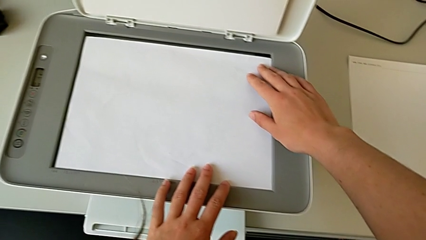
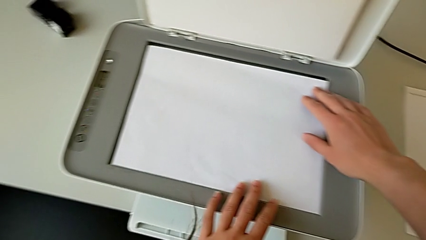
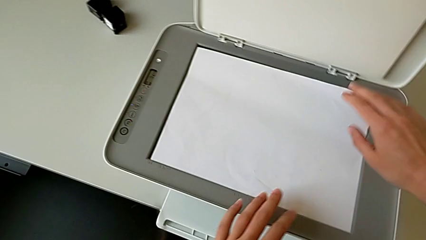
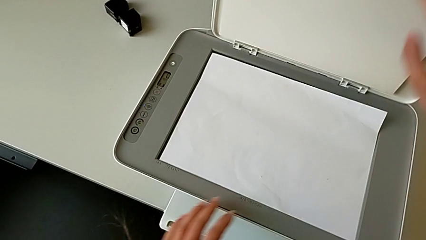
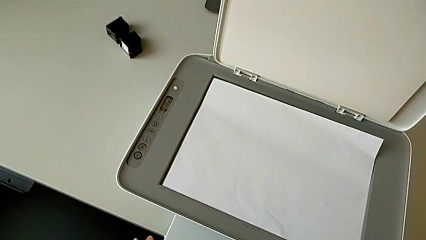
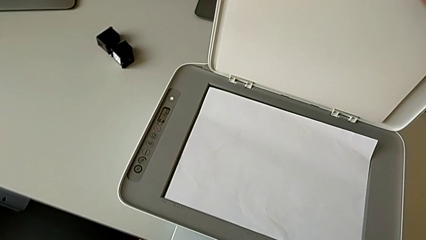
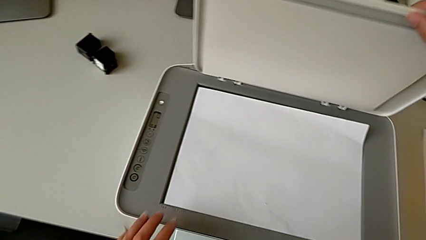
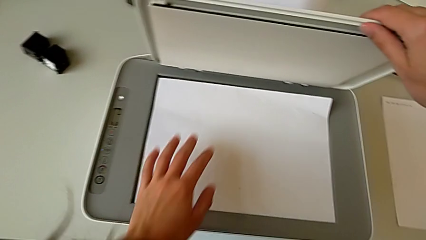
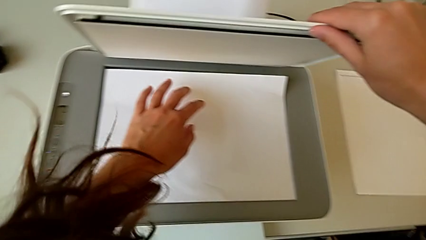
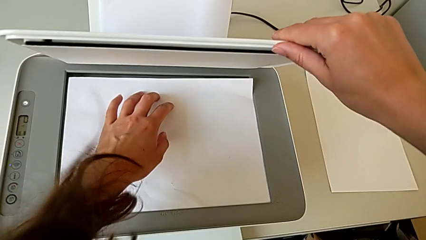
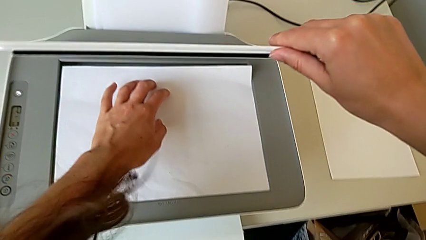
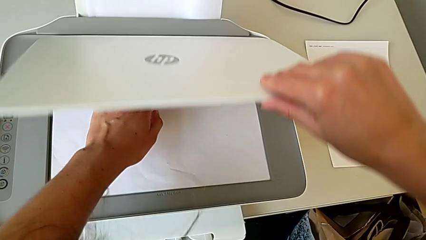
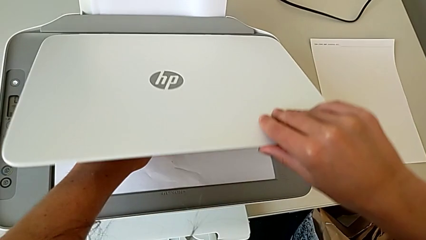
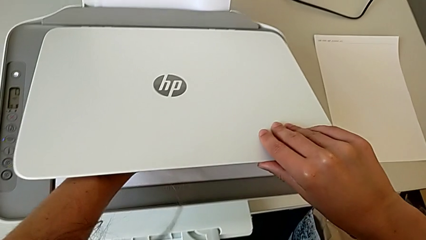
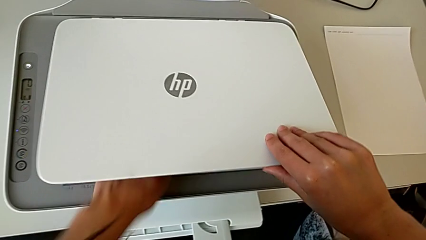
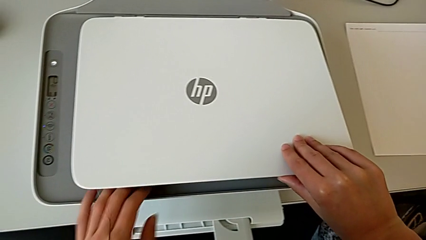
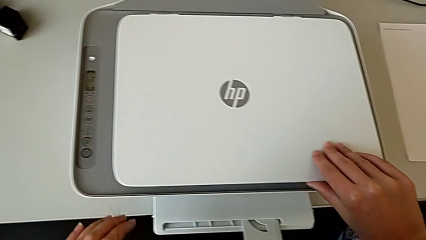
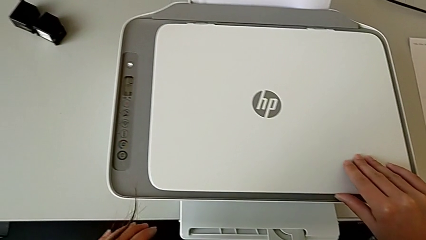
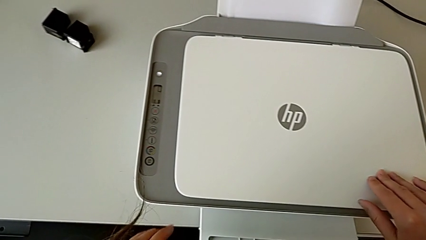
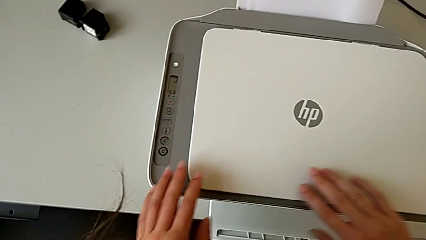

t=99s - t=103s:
The camera wearer is inserting the paper. They close the copy gate.

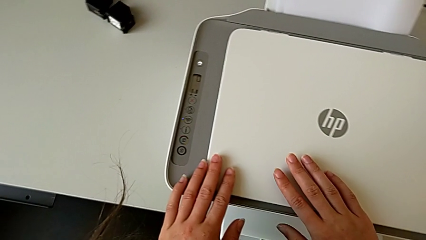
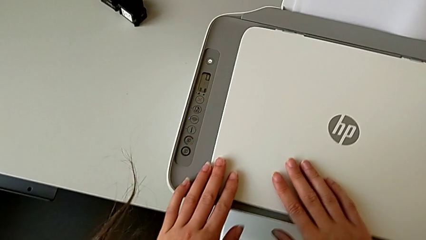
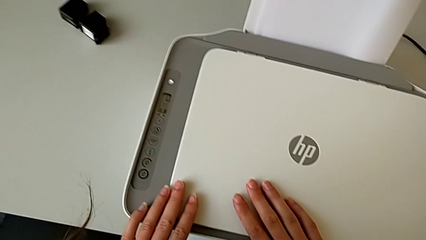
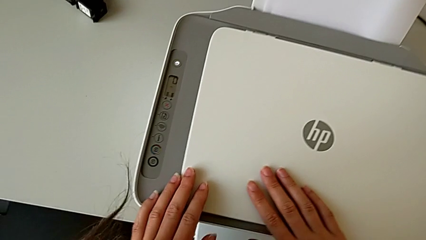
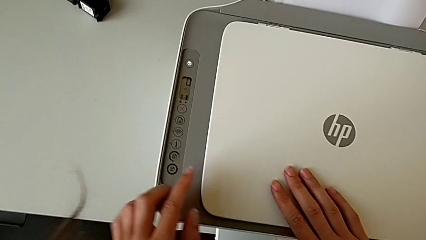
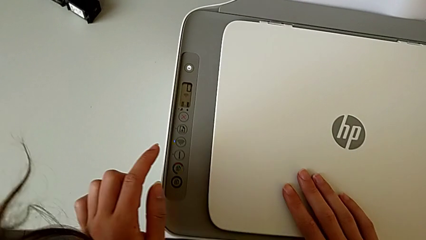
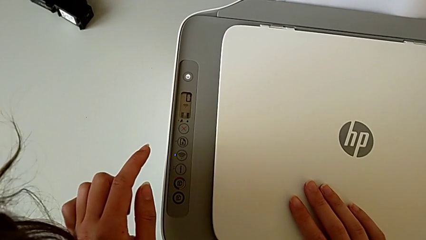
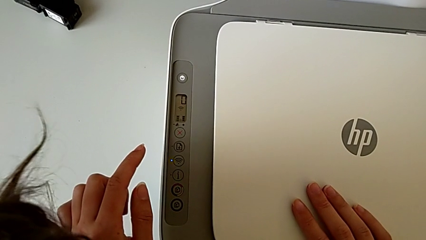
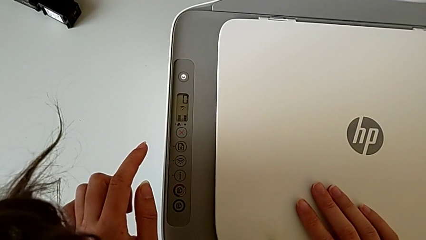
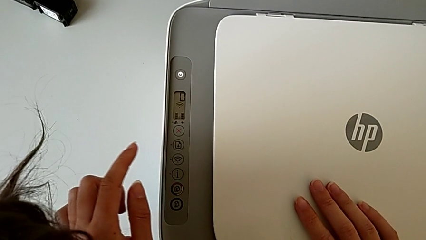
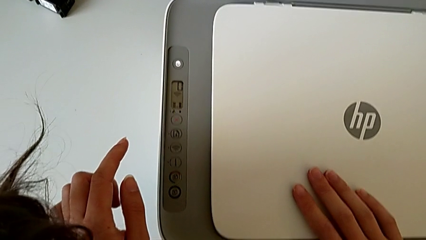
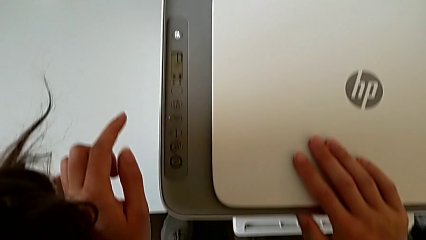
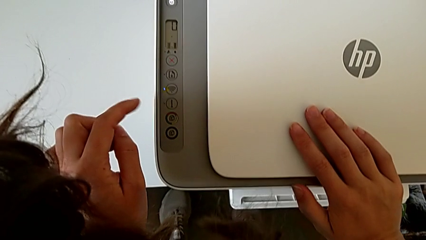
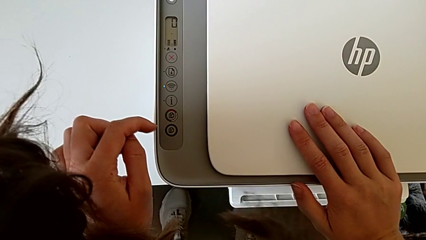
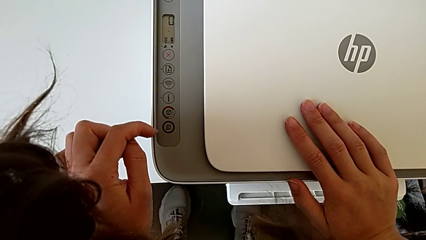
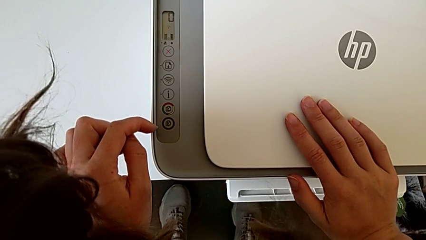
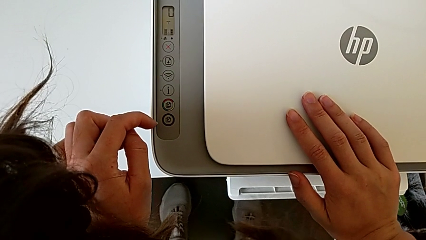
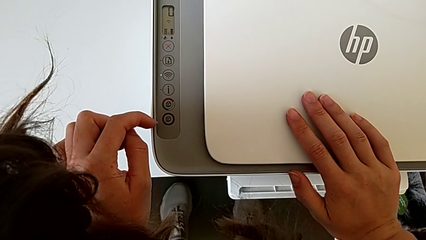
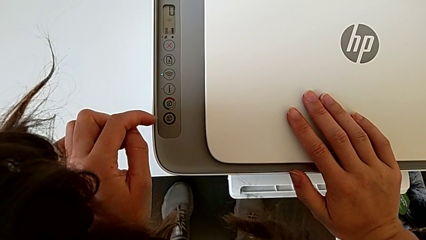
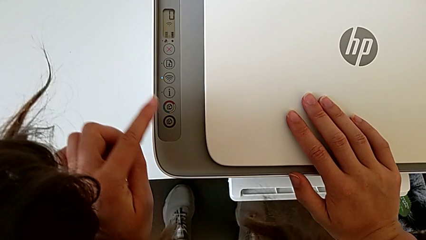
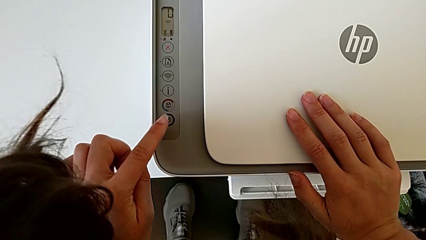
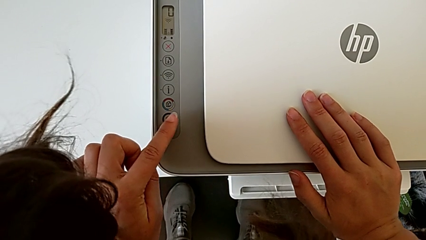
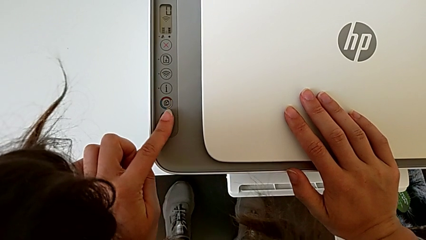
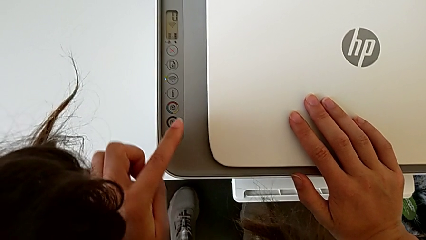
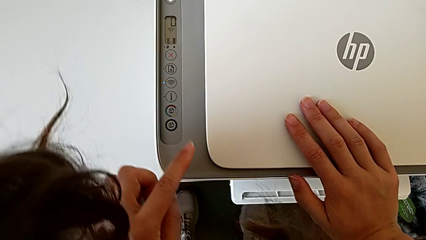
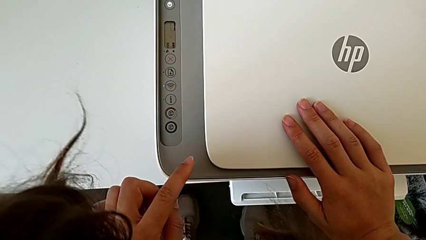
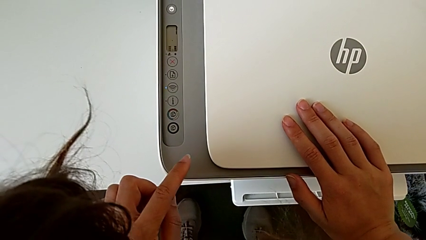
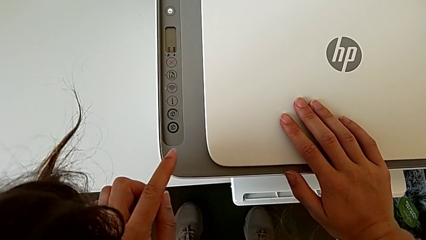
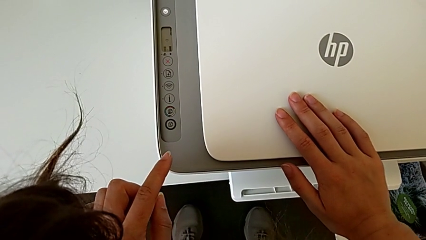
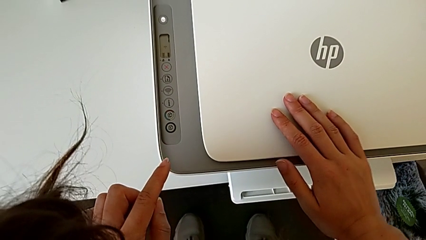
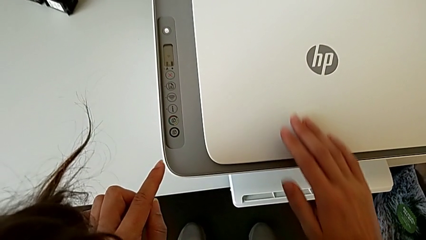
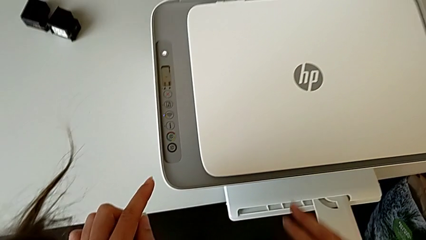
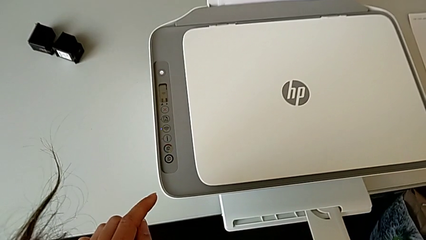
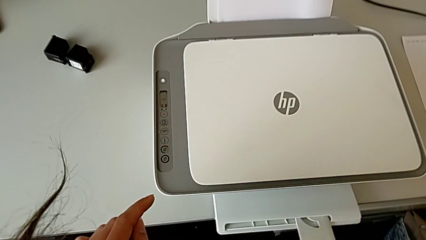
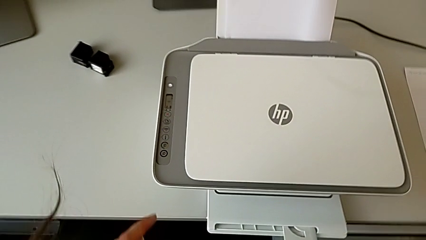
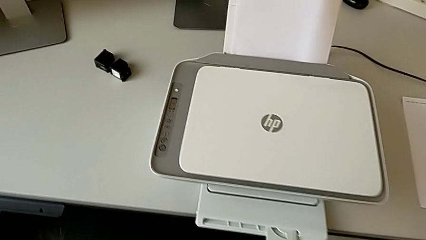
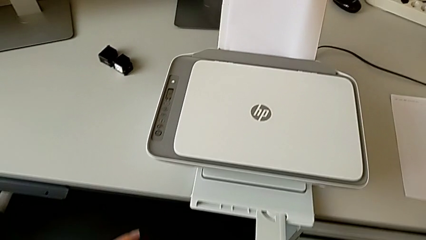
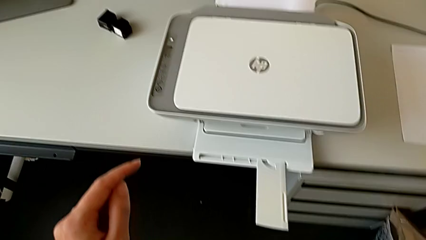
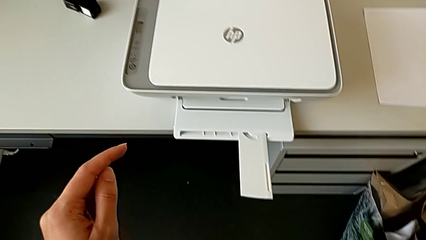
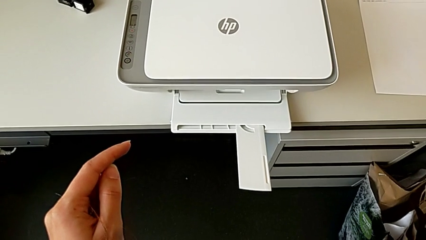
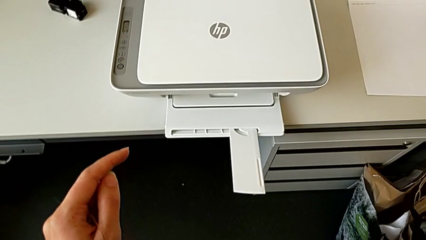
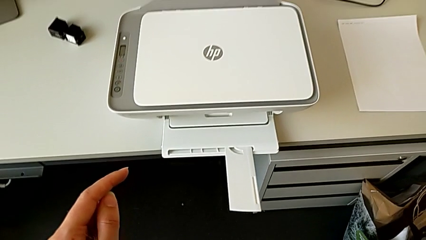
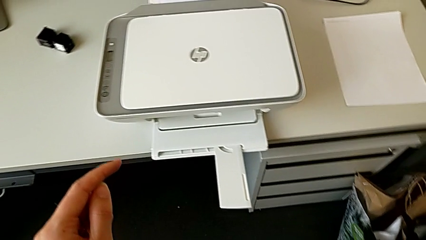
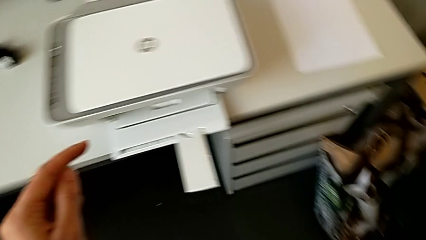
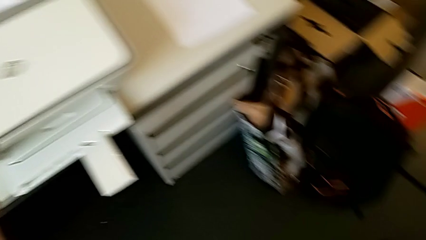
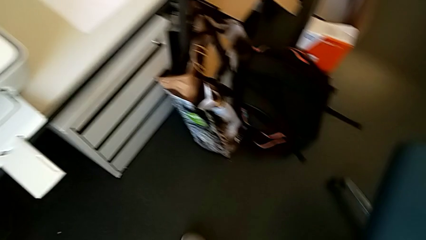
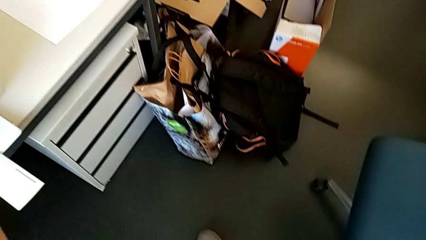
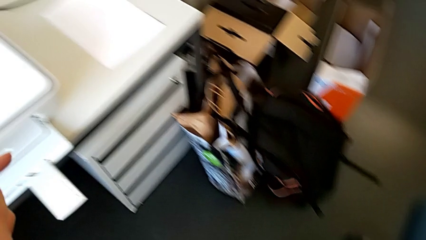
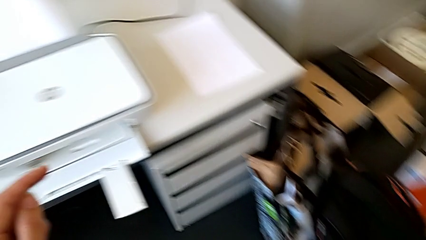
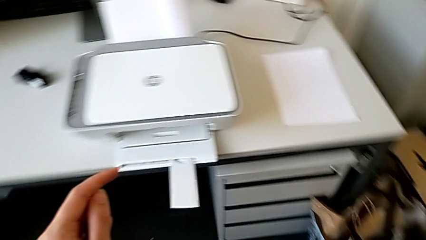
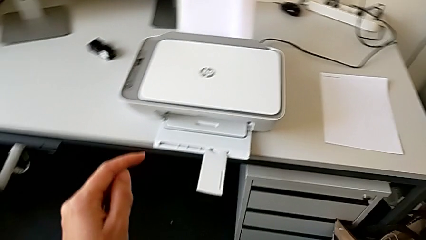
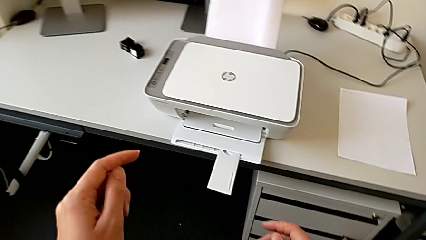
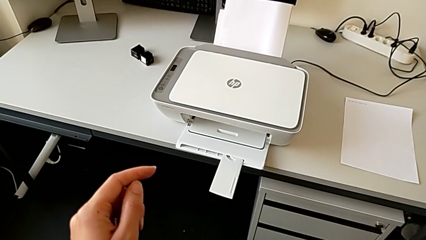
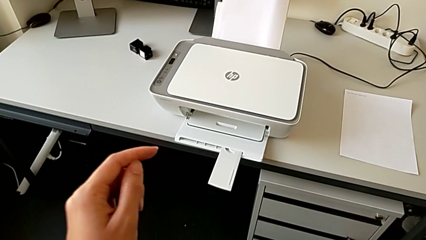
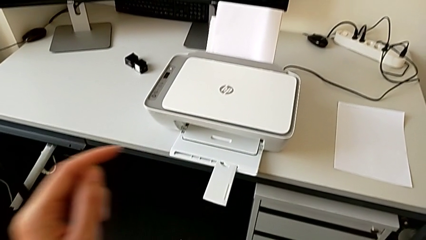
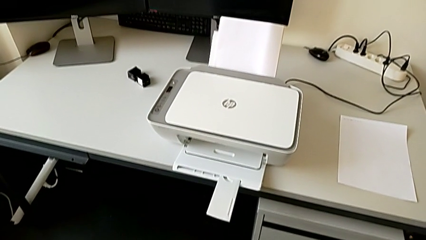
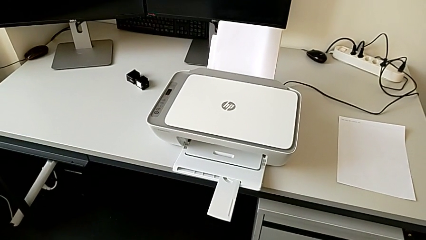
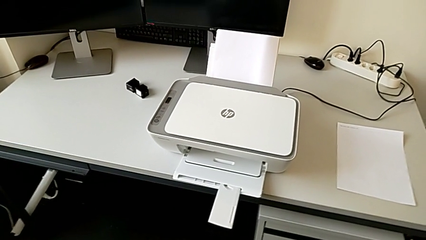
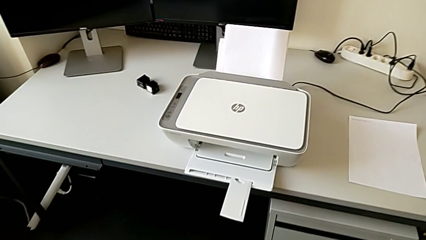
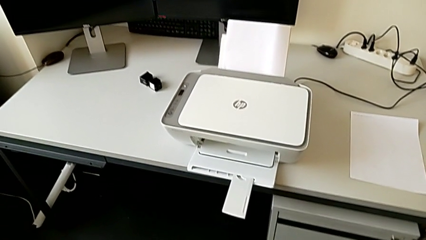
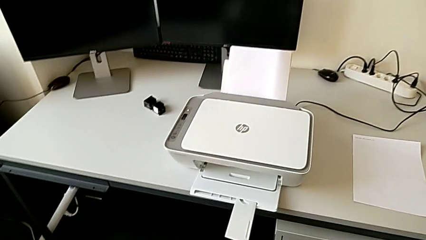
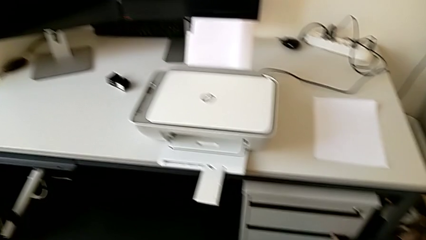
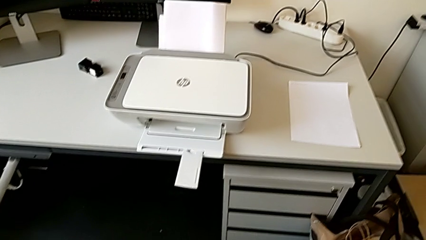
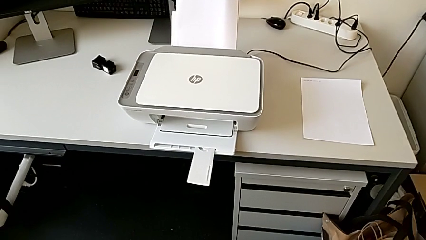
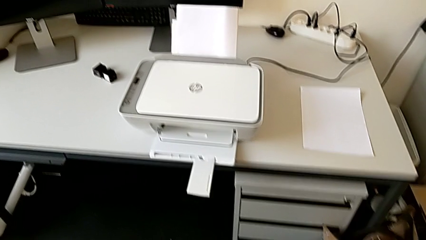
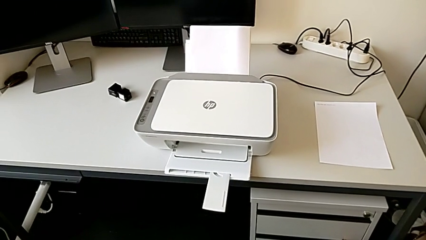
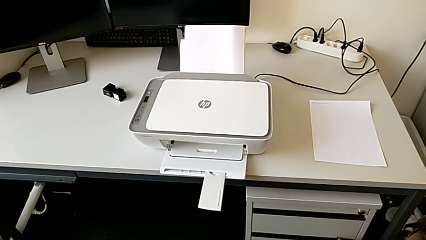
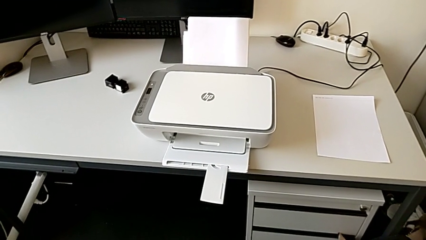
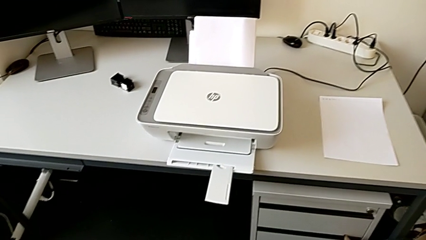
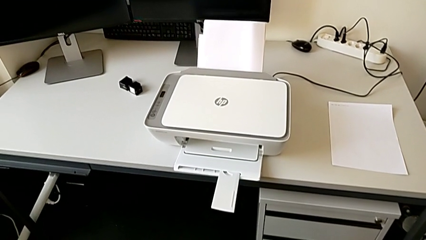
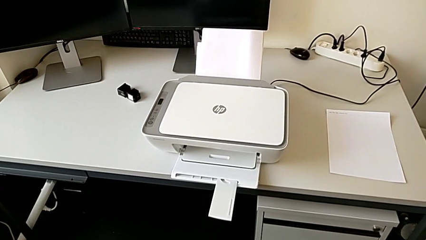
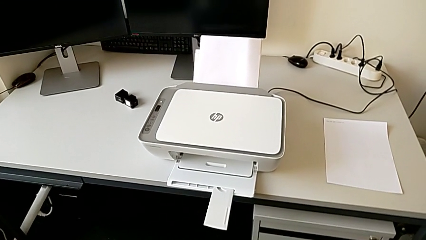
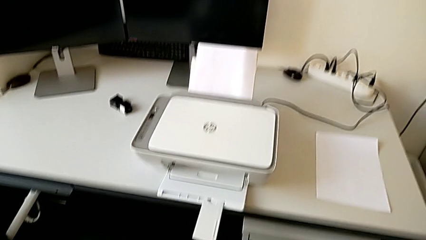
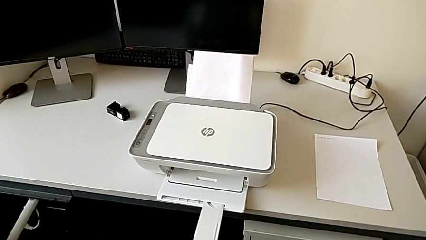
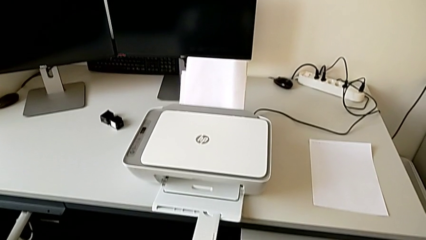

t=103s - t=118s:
The camera wearer is copying. They inspect the printer and push the button.
